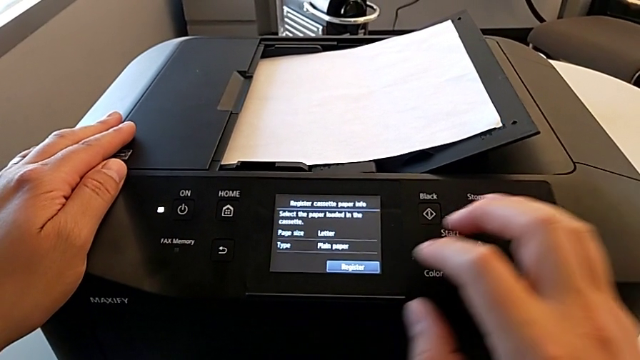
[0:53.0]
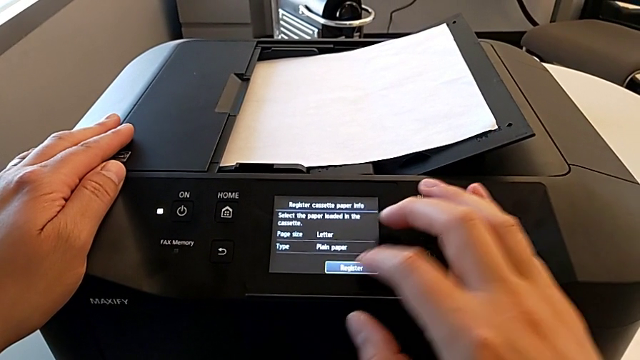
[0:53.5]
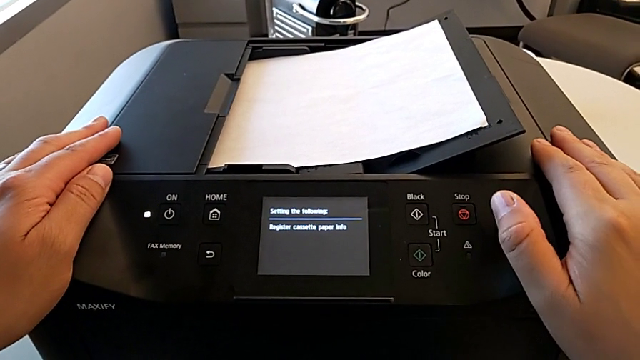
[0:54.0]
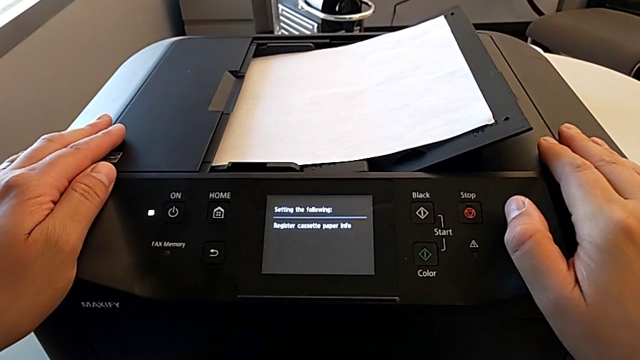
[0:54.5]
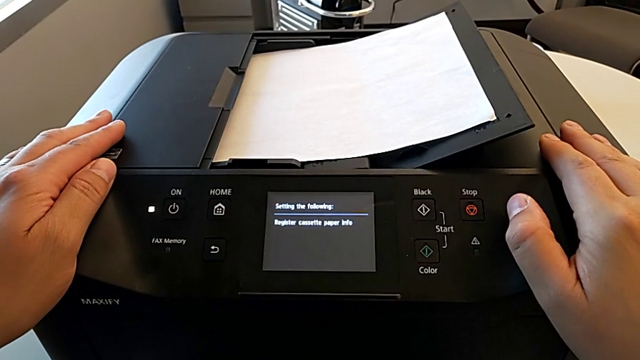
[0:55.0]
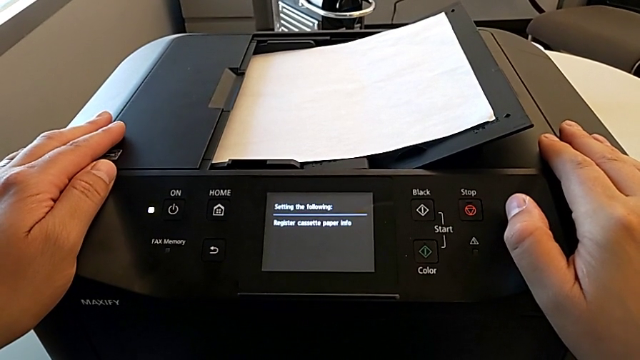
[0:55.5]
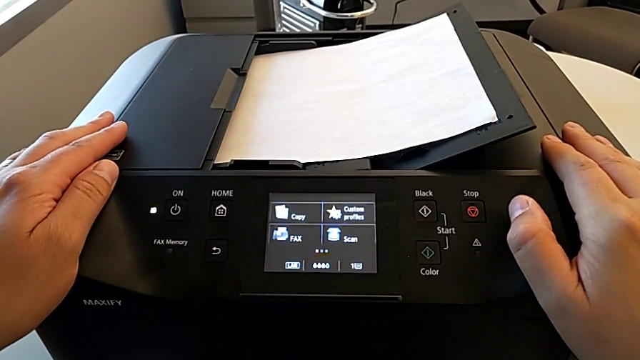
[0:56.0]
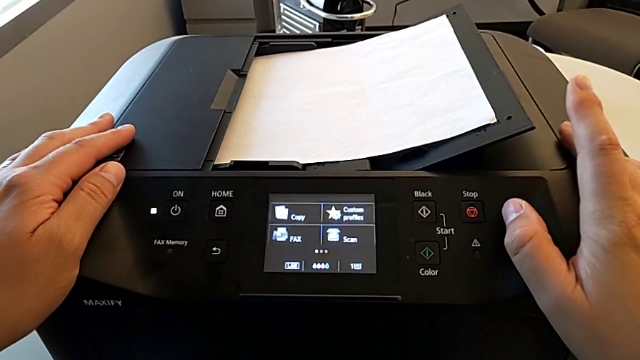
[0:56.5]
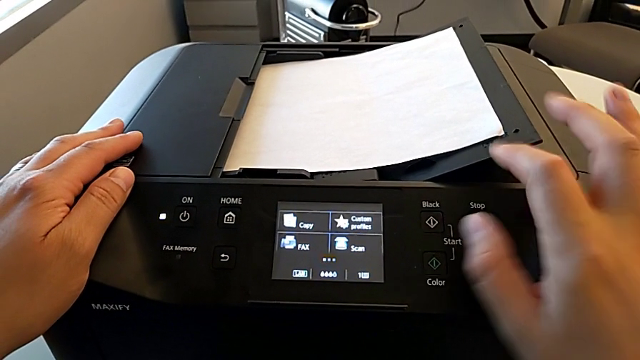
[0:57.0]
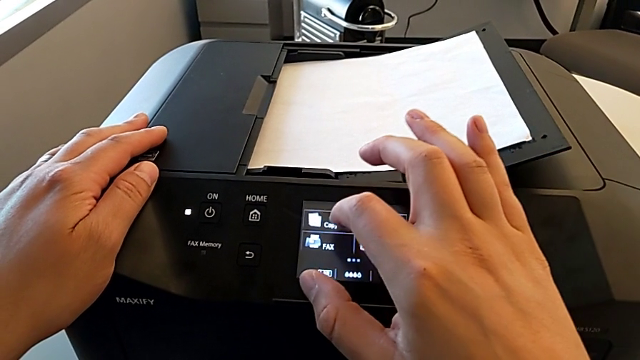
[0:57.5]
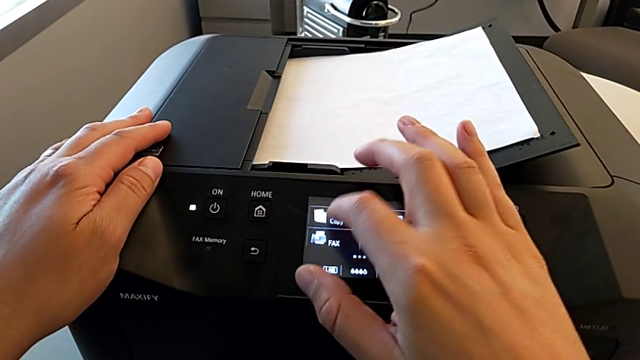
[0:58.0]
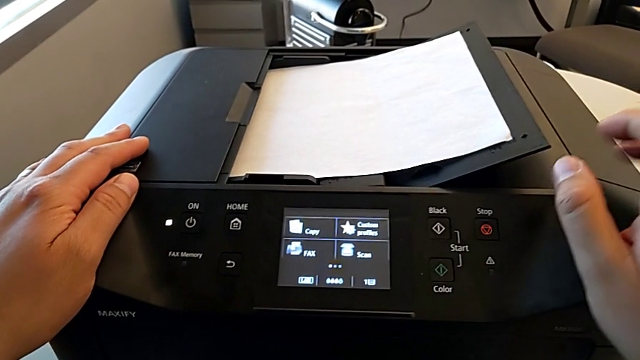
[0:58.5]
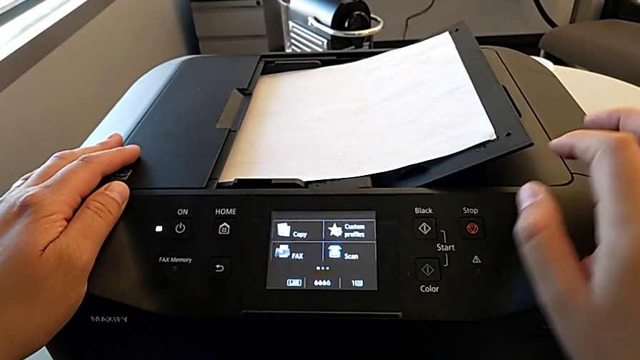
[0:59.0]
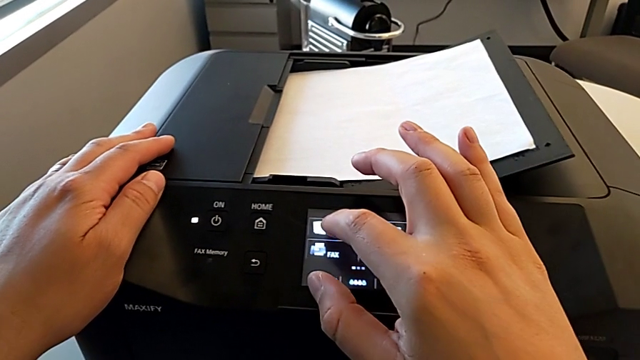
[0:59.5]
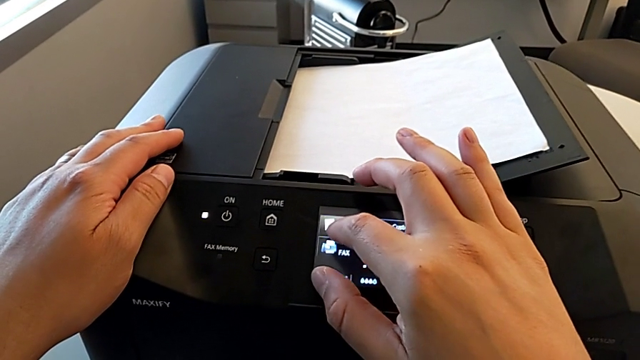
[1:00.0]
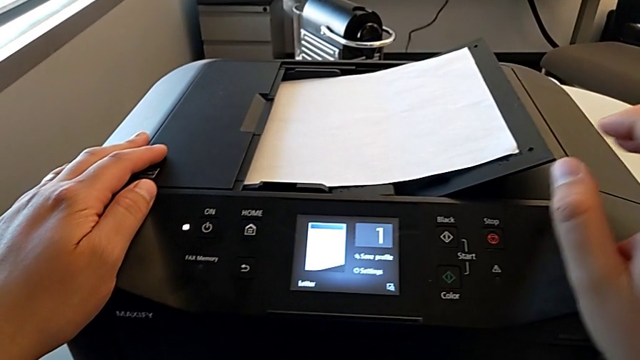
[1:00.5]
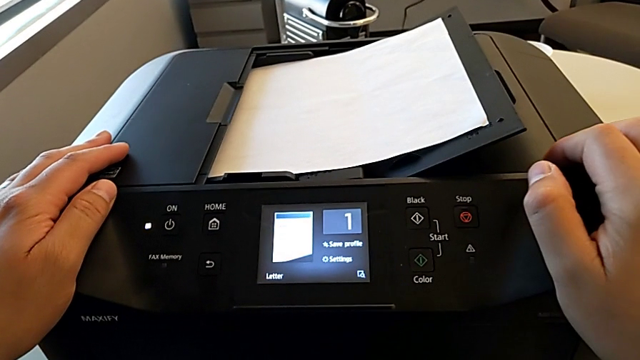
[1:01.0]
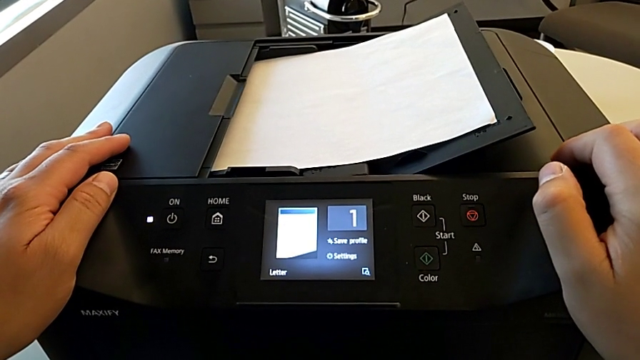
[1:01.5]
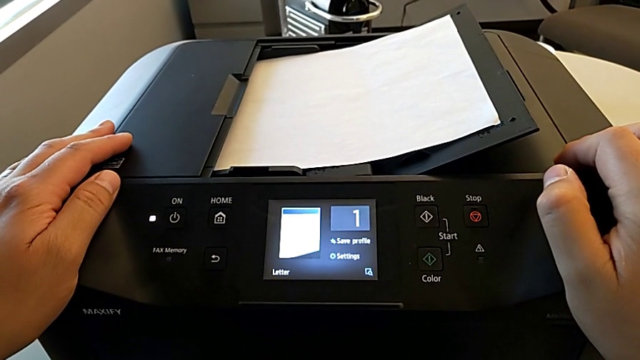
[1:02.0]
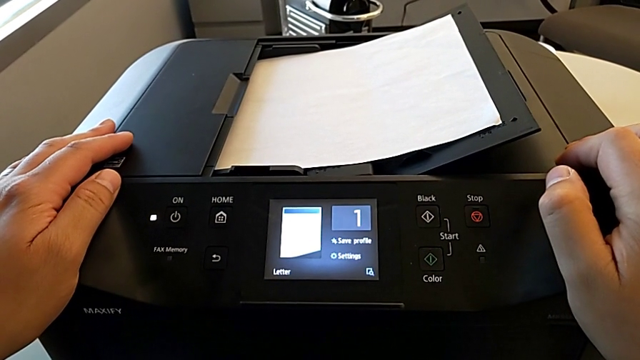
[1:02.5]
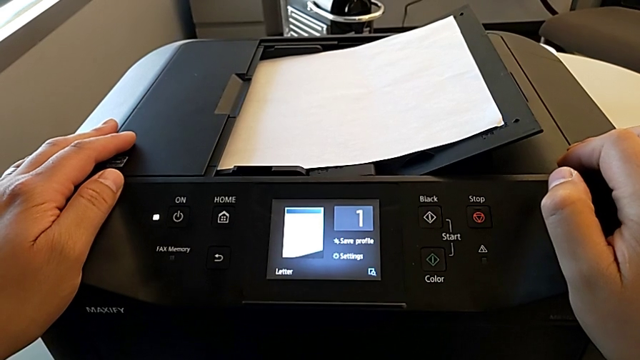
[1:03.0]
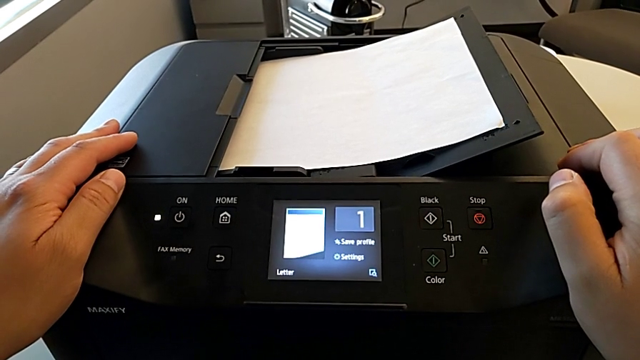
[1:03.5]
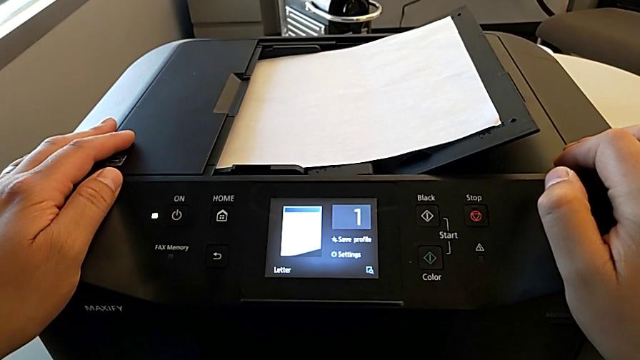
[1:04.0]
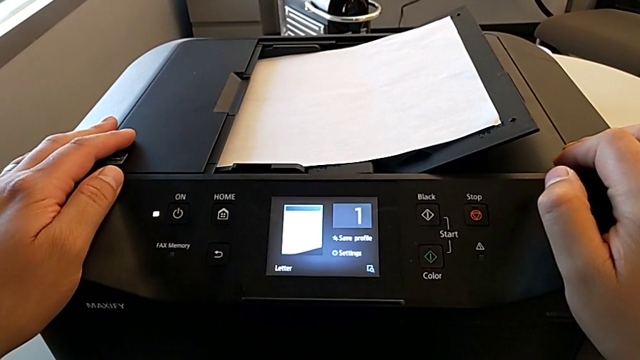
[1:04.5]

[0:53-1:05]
The camera wearer is creating a black and white copy. They touch the printer three times.

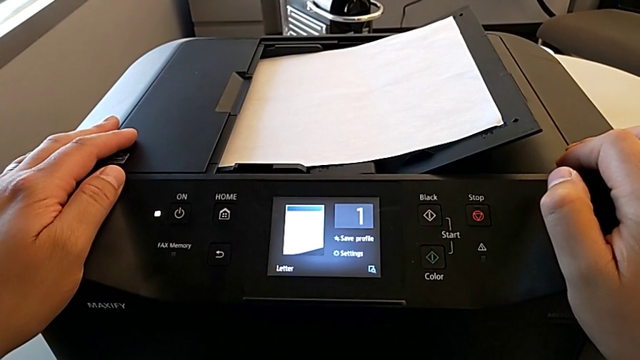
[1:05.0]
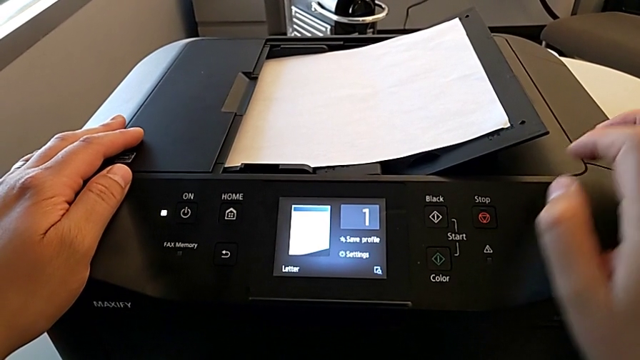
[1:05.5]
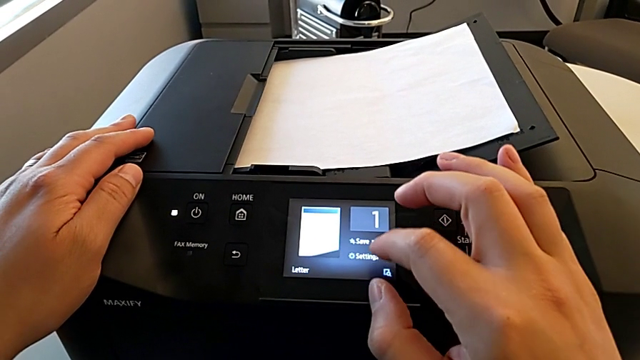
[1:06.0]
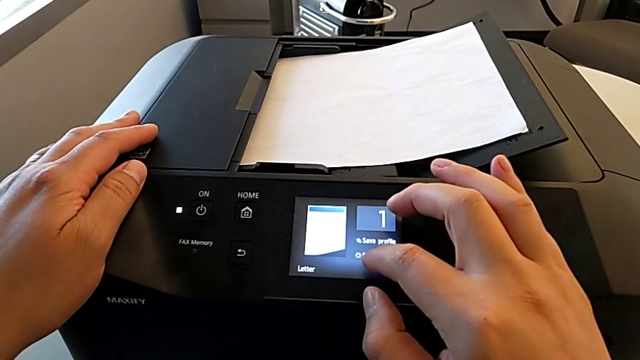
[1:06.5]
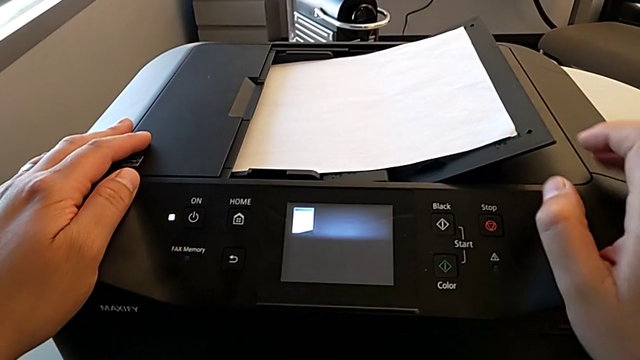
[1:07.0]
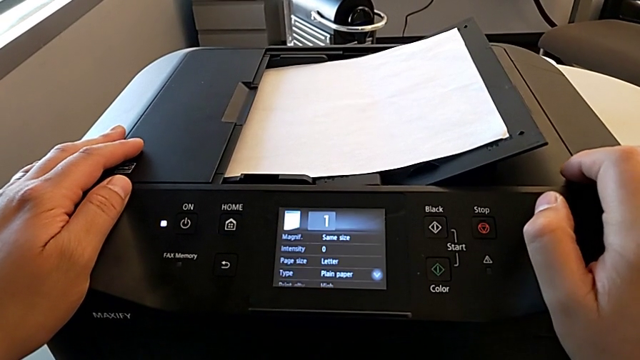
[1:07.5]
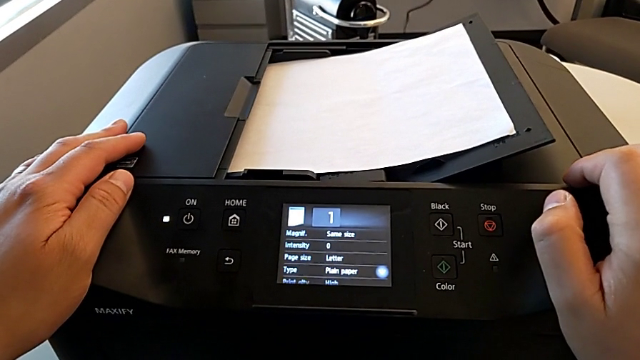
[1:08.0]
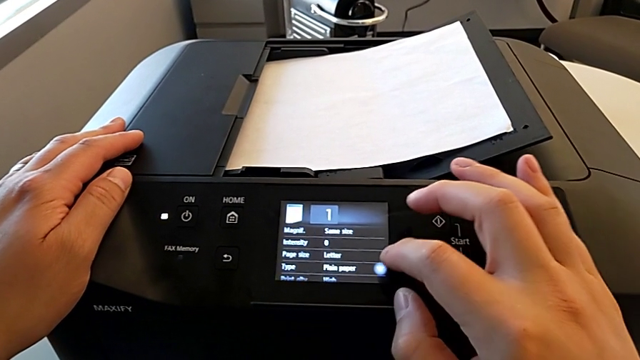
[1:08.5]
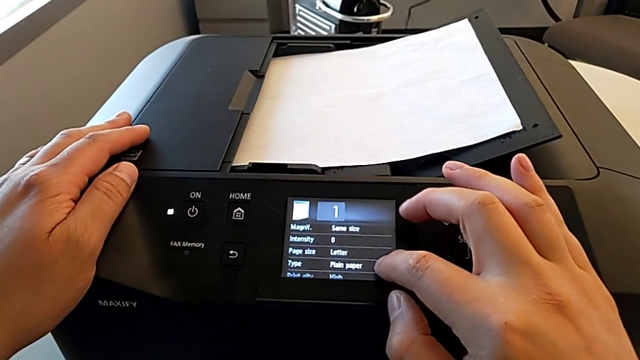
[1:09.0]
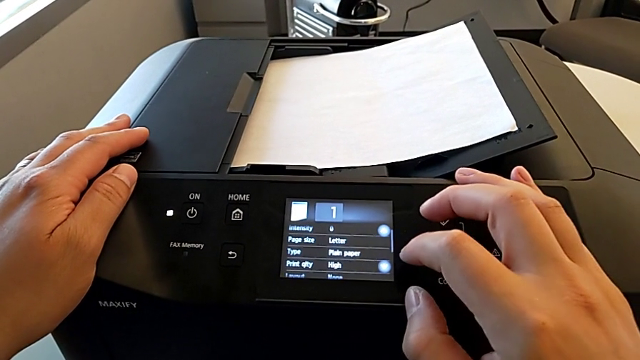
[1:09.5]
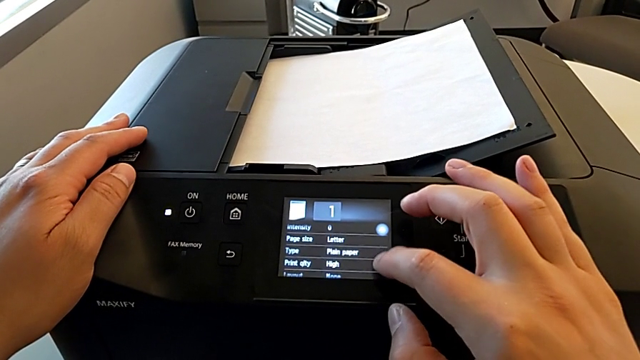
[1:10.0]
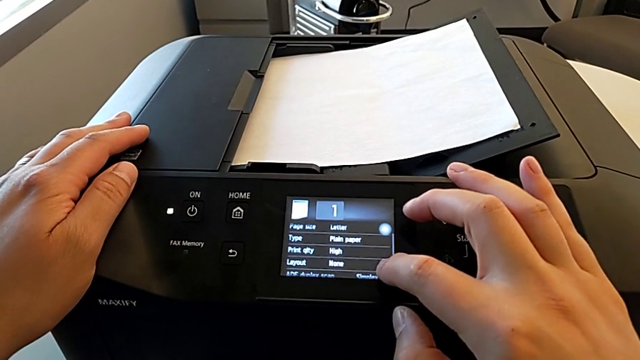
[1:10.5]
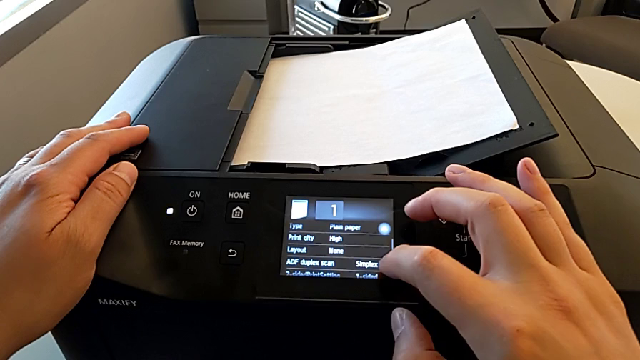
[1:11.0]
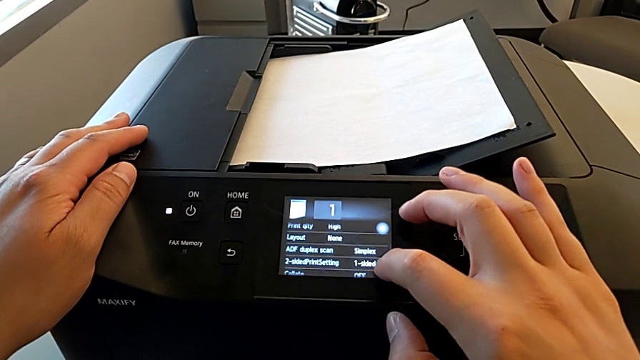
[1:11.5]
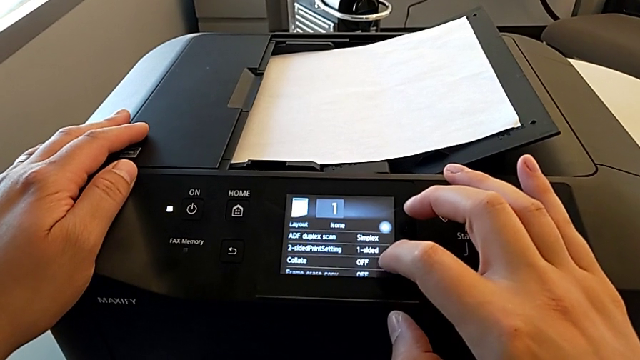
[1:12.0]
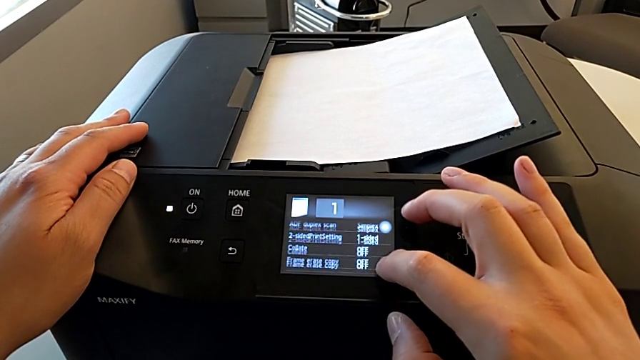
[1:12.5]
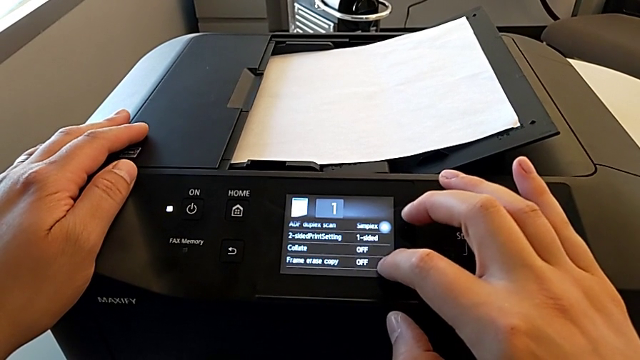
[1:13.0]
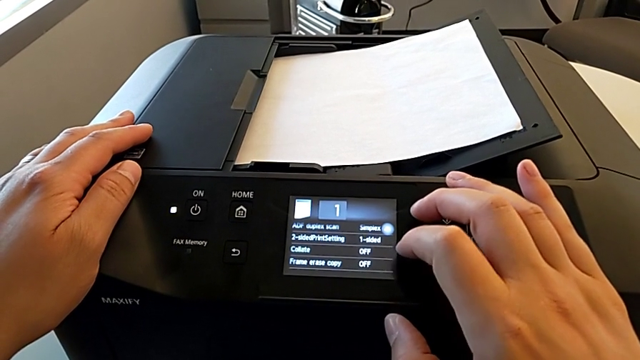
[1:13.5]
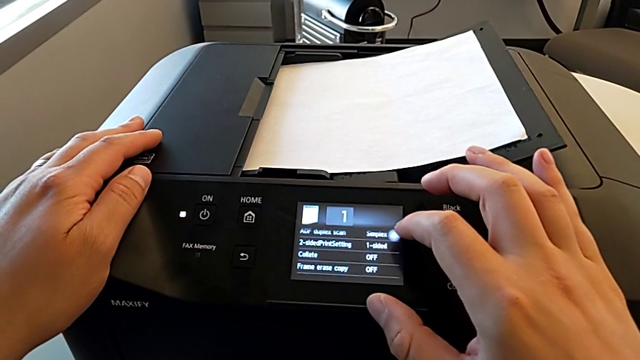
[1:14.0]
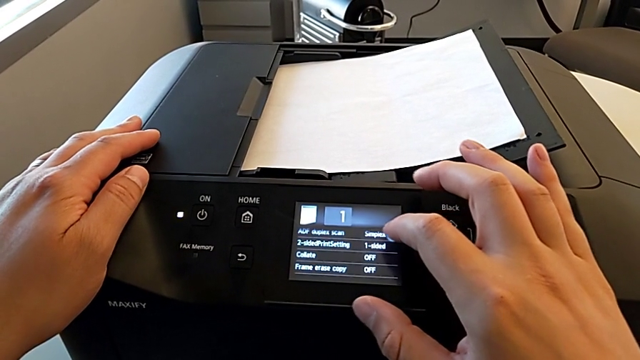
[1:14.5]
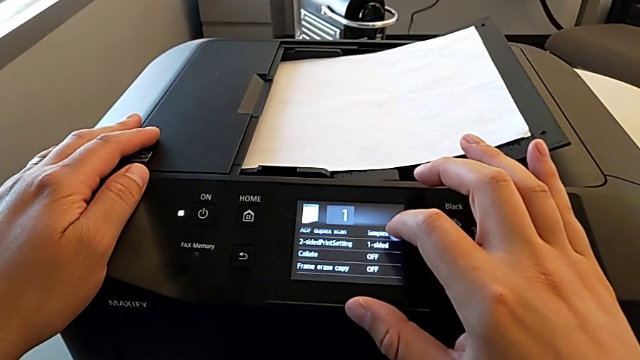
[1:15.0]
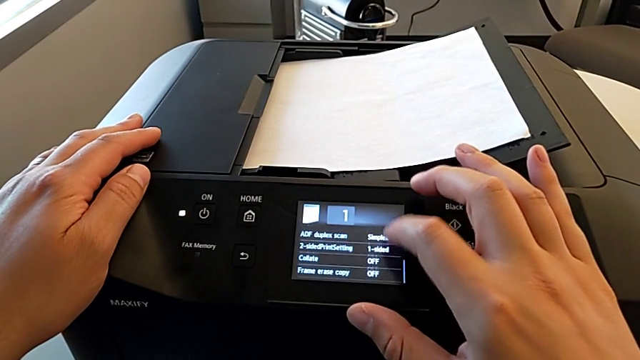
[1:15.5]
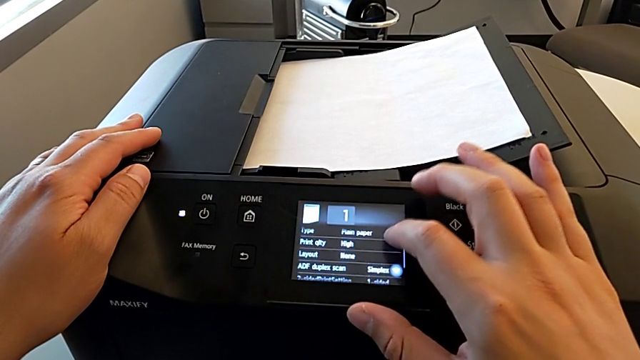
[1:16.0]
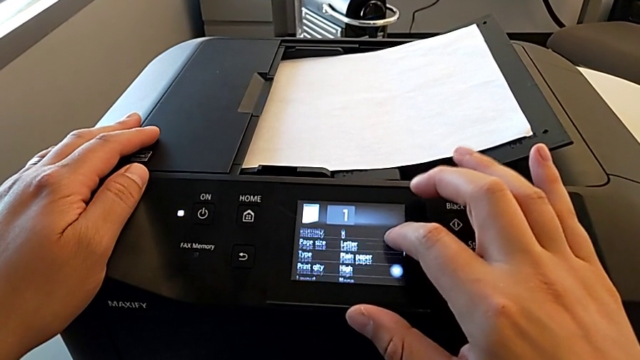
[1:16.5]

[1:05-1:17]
The camera wearer is creating a black and white copy. They touch the printer and begin to inspect the touch screen.
